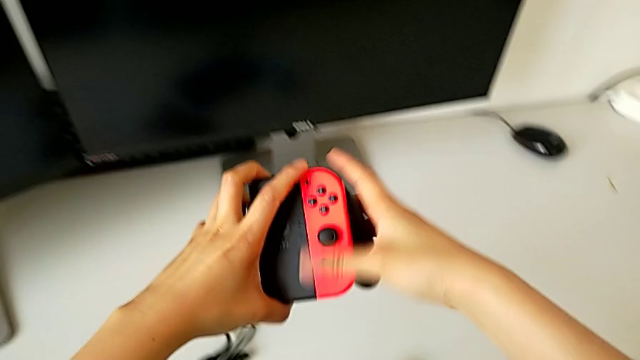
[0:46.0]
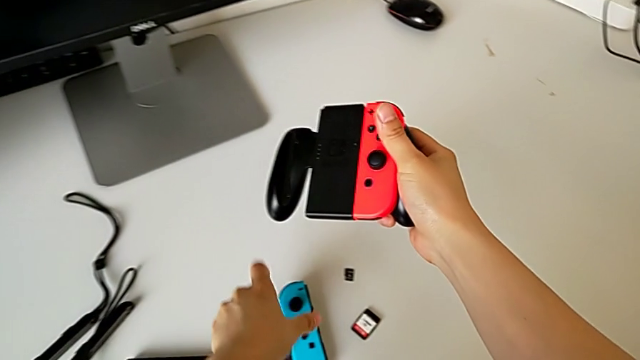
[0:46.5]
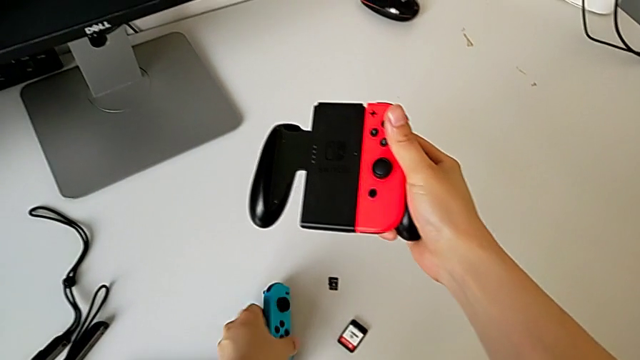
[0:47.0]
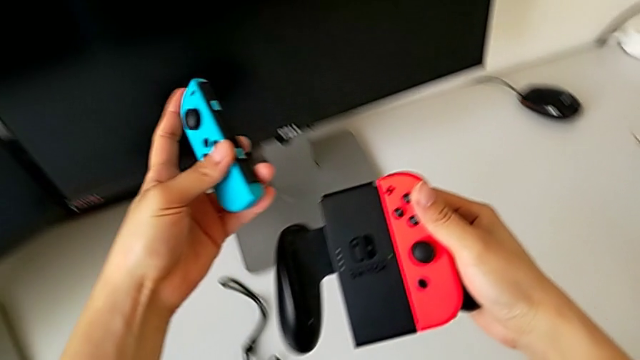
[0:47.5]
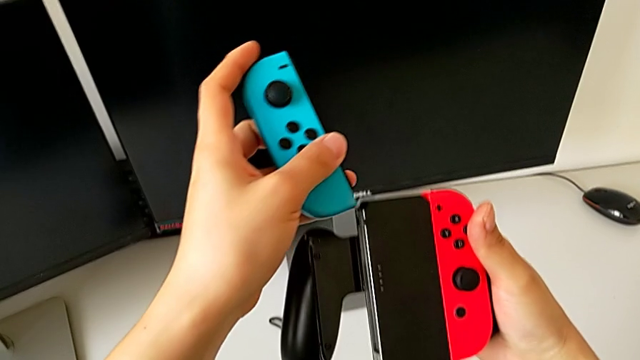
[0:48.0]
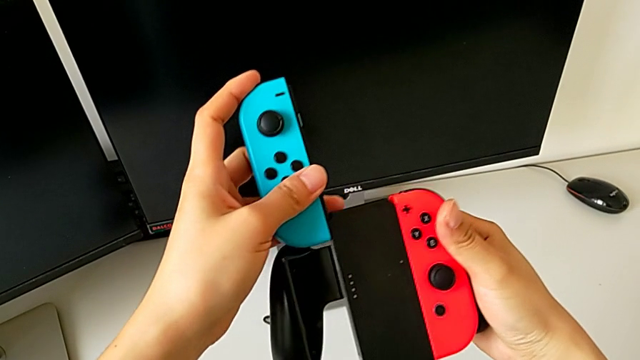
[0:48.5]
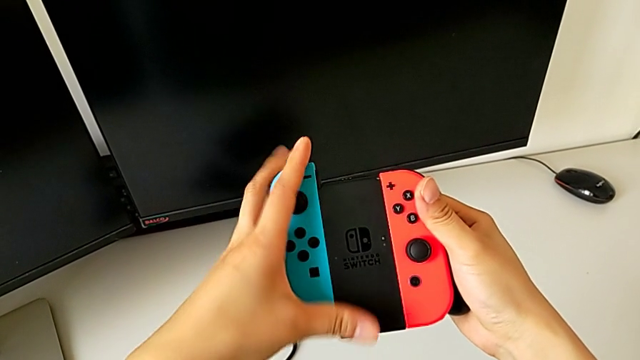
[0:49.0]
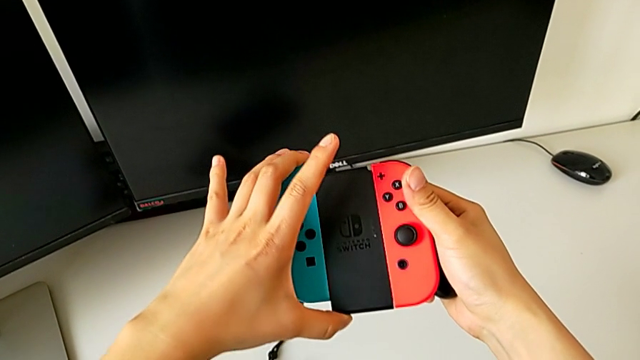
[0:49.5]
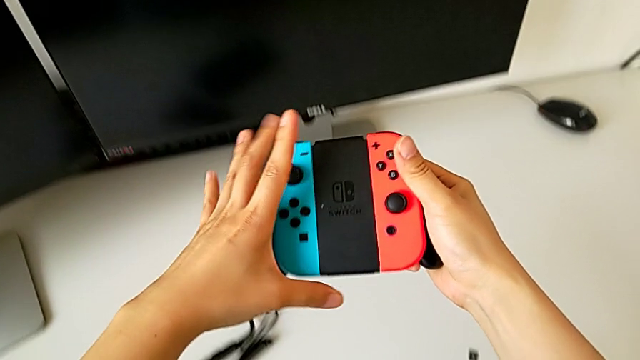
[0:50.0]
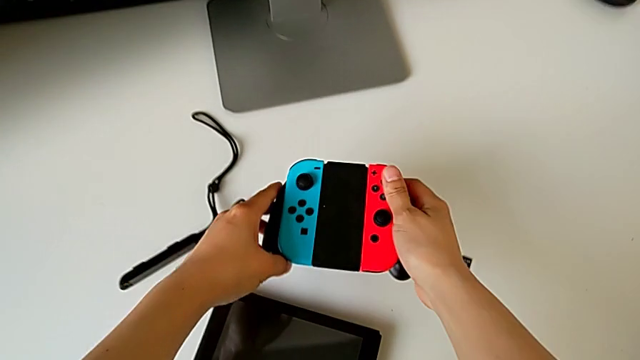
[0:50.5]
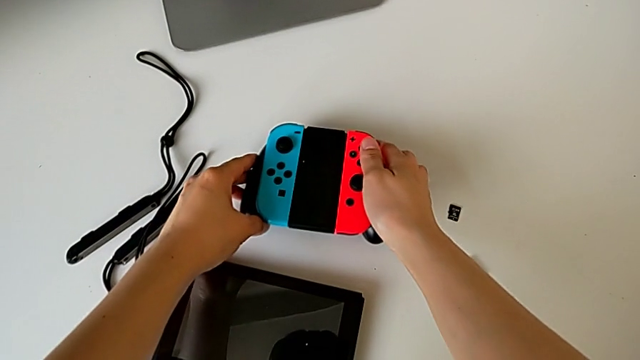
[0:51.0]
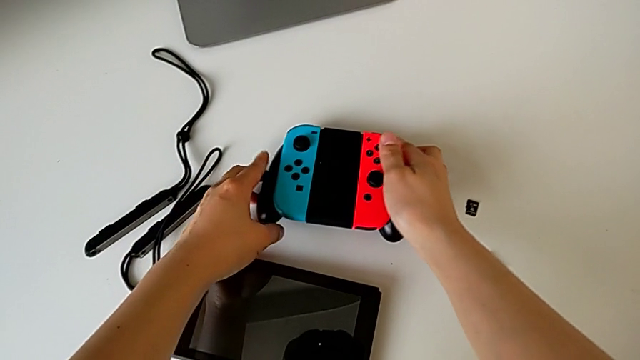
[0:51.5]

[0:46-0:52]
The camera wearer is mounting the joy-con controller on the comfort grip. They grab the blue Joy-Con controller, insert it and begin to place the comfort grip.

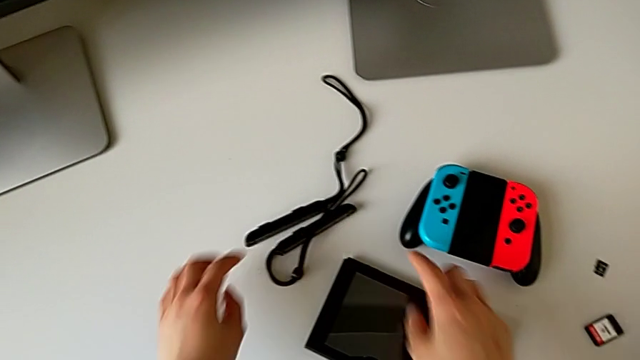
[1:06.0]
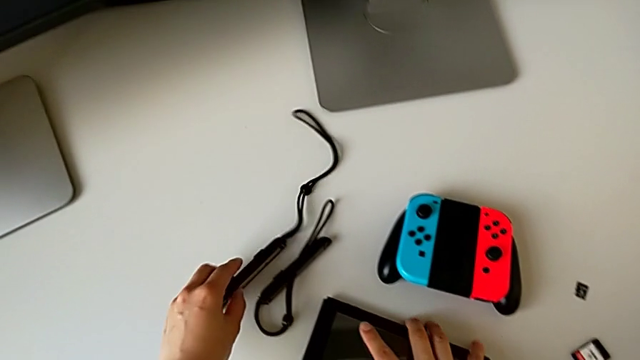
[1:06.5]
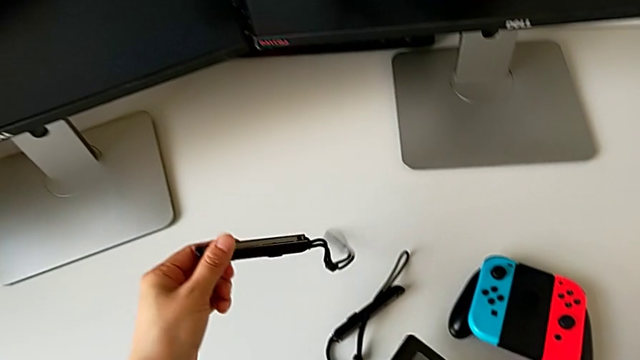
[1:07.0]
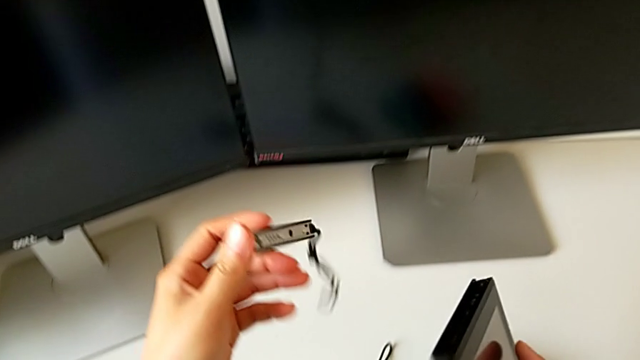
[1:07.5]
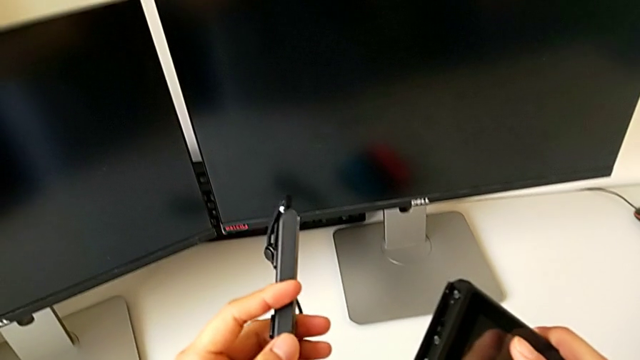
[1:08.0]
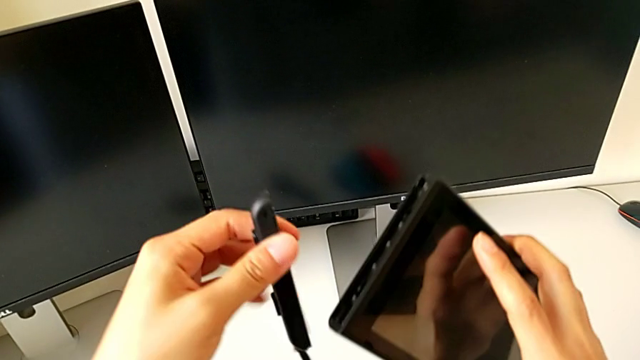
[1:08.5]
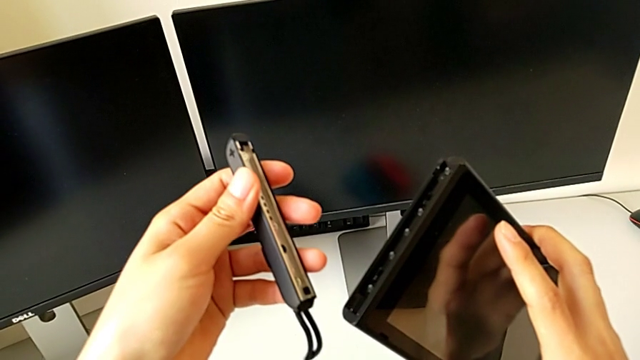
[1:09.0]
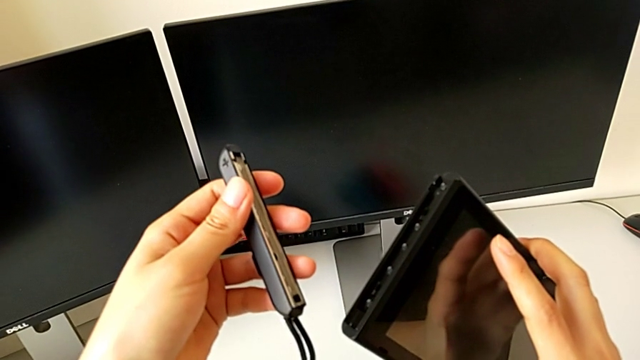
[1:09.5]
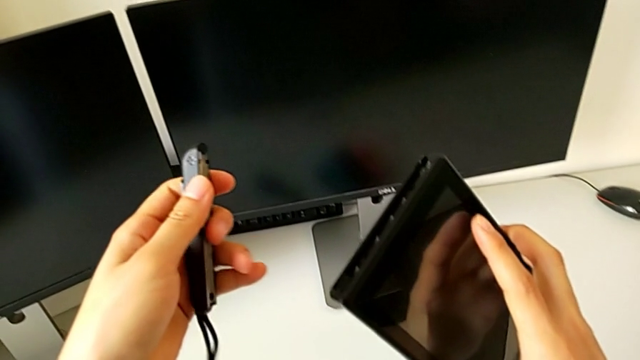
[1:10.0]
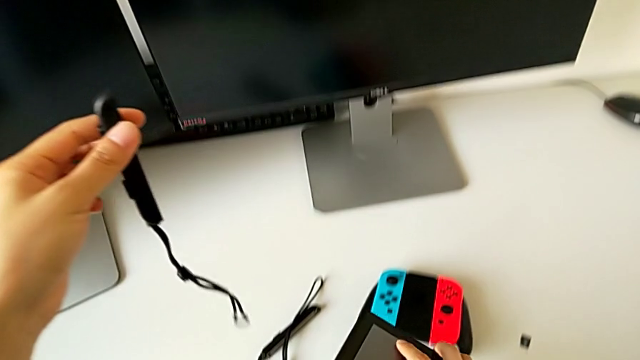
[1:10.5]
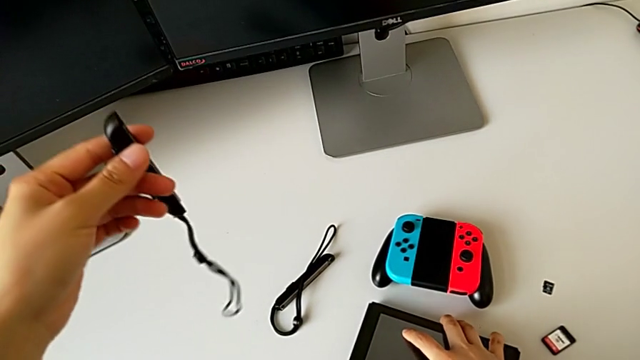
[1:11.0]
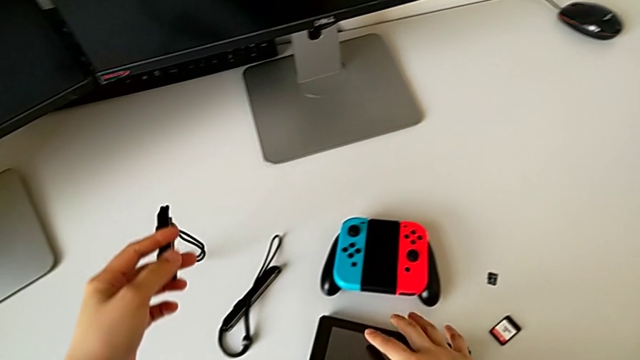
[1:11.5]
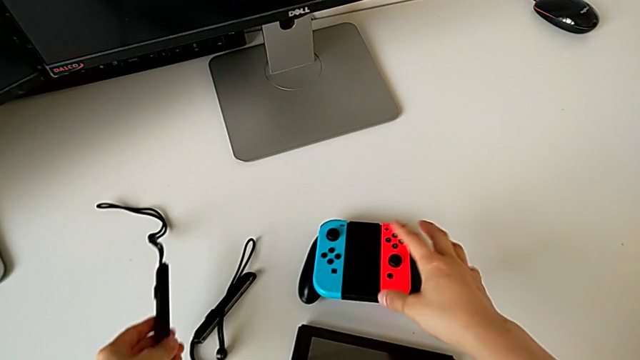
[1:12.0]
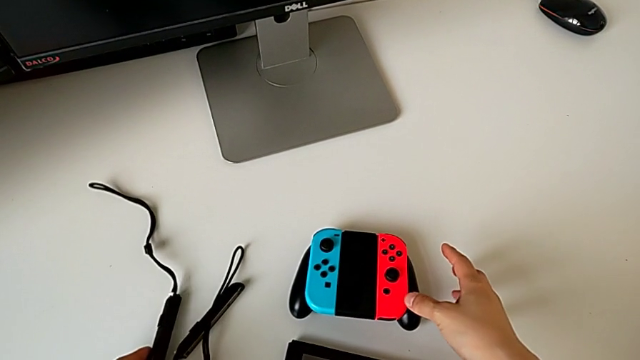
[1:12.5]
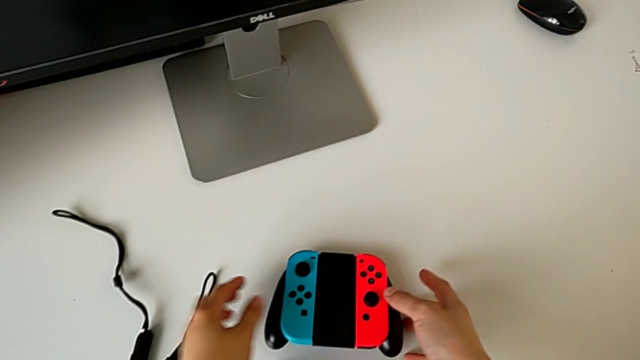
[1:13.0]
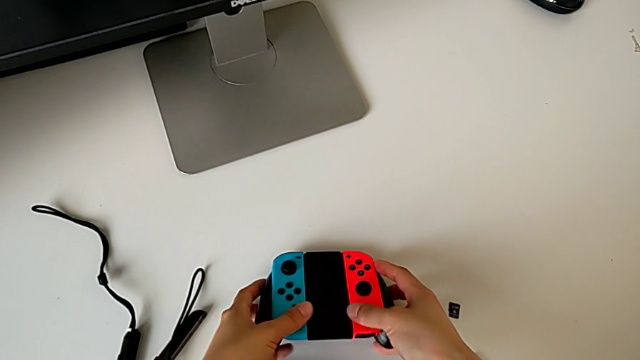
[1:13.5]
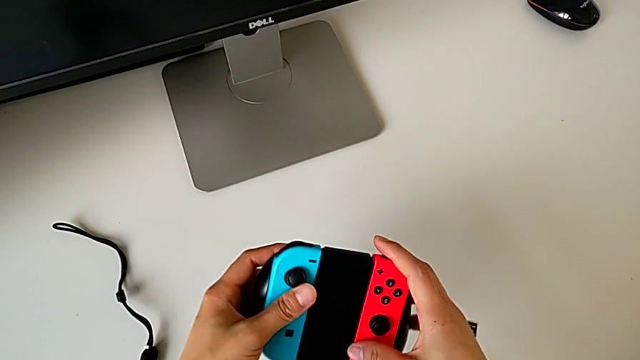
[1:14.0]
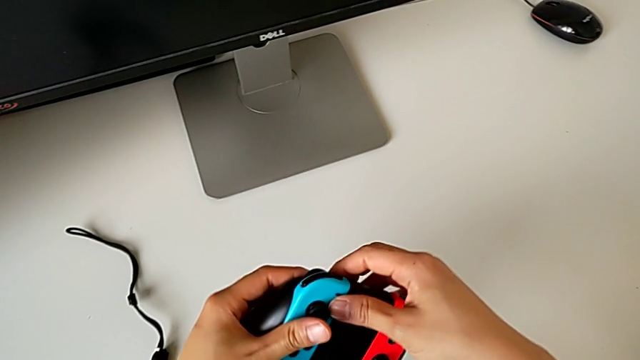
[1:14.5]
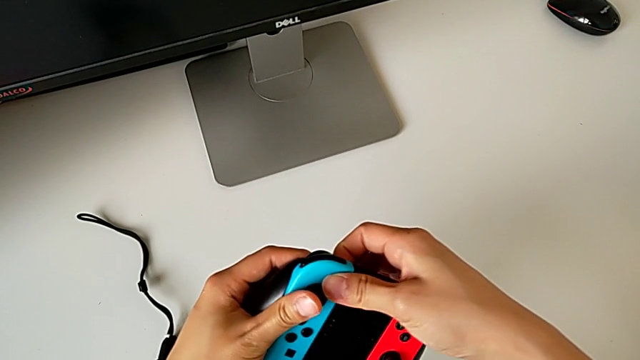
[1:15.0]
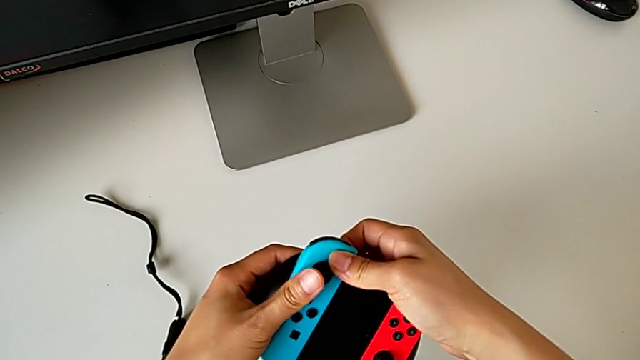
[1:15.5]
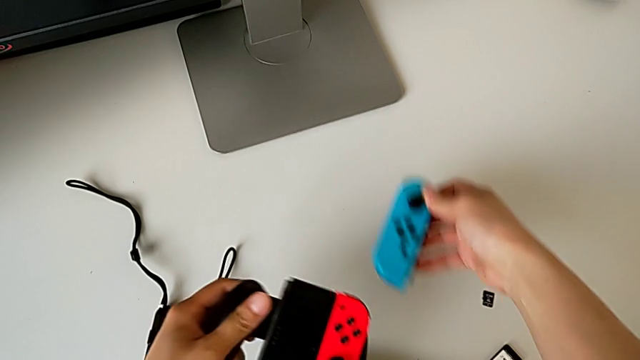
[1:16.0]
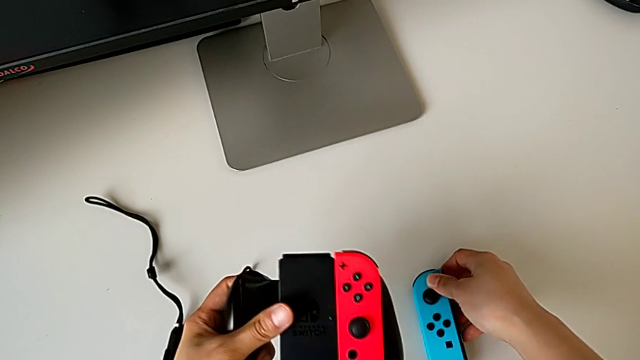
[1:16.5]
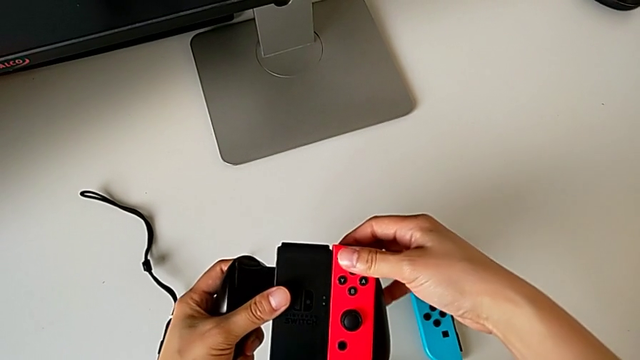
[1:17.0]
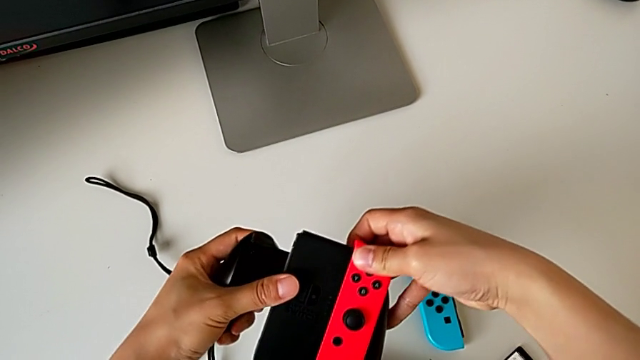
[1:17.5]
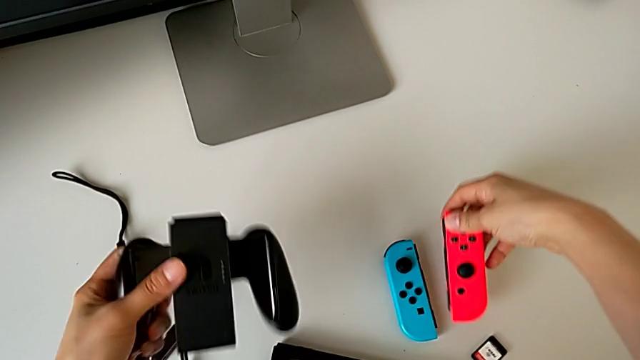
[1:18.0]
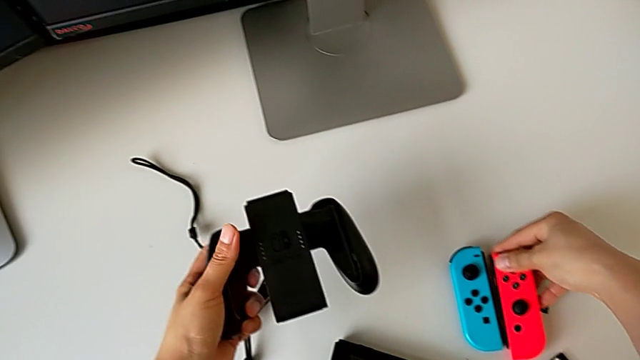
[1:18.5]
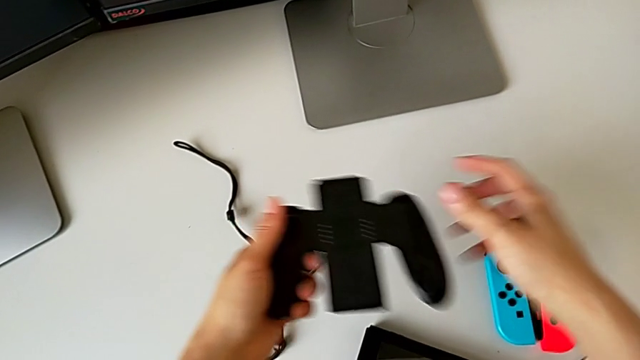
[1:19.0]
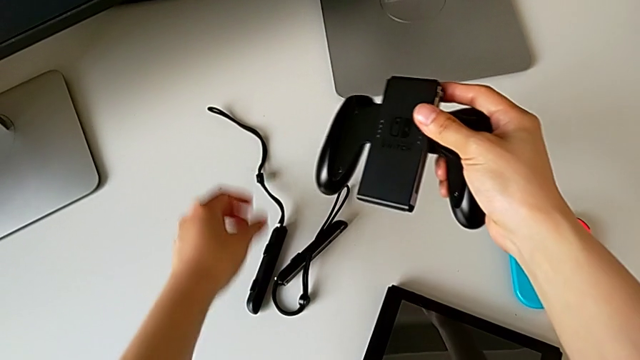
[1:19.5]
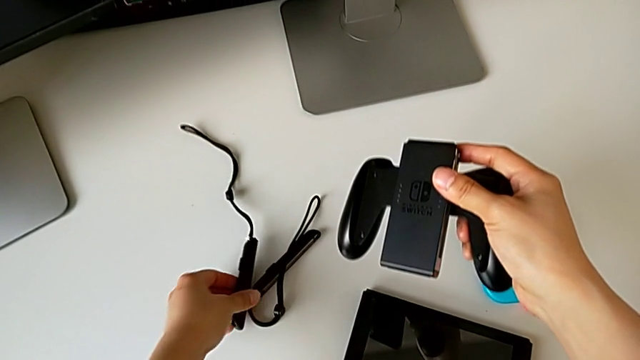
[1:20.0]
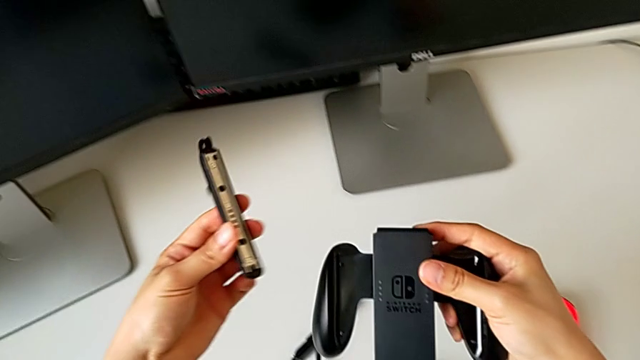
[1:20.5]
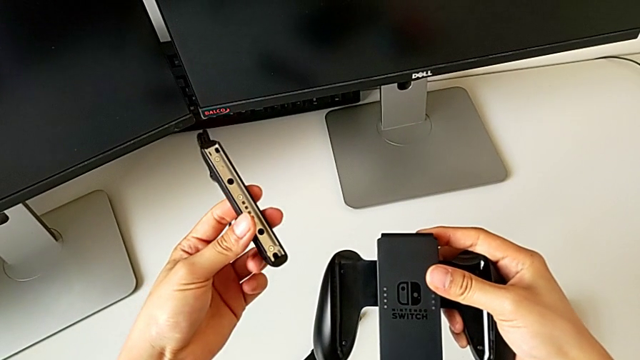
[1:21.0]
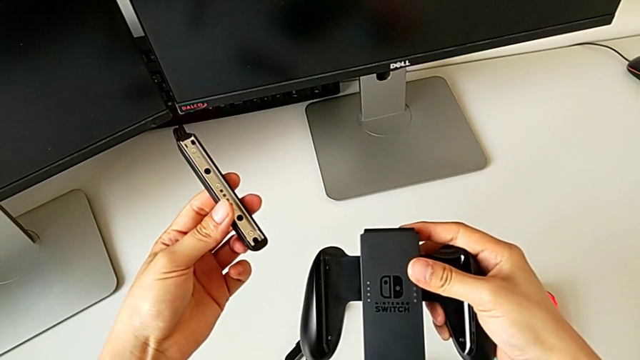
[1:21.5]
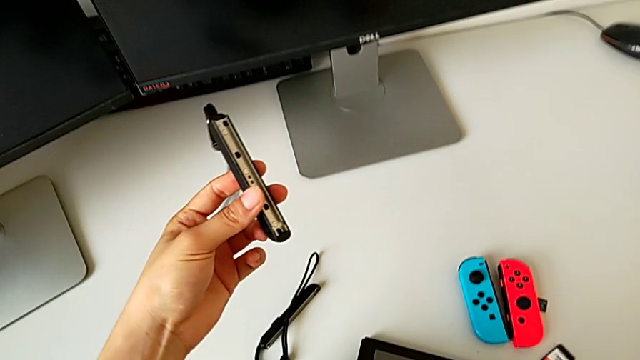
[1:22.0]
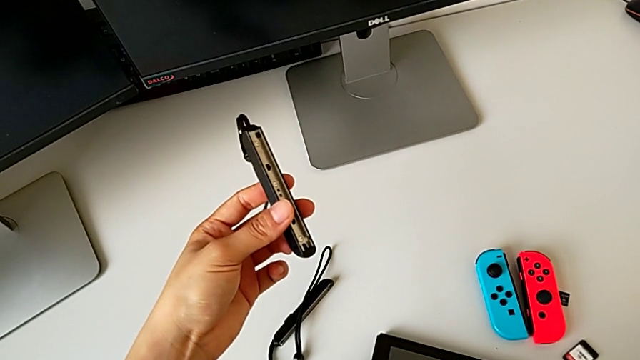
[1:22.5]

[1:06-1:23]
The camera wearer is exchanging the comfort grip for two joy-con controllers. They grab the Nintendo Switch with the right hand, turn the Joy-Con strap with the left hand, place the Nintendo Switch, place the Joy-Con strap, lift the comfort grip, withdraw the blue Joy-Con controller, place it, withdraw the red Joy-Con controller, place it, grab the first Joy-Con strap and place the comfort grip.
